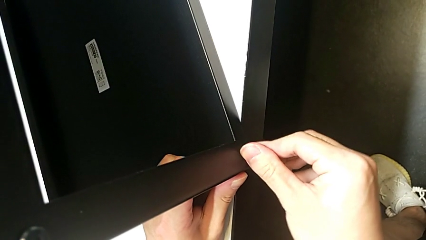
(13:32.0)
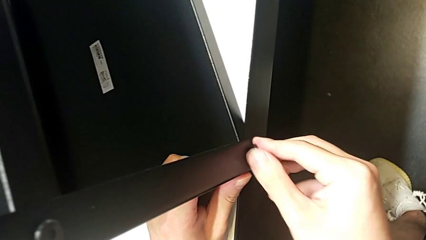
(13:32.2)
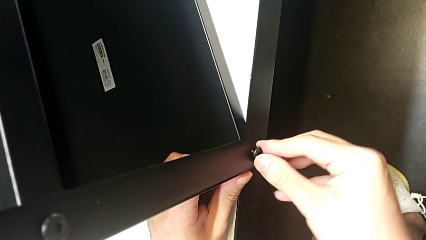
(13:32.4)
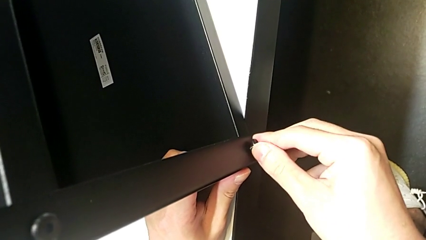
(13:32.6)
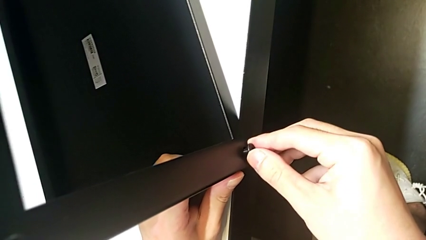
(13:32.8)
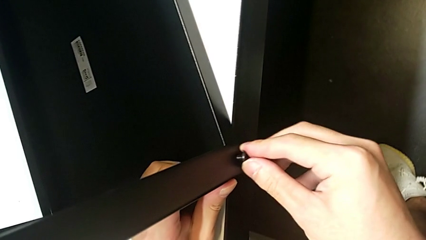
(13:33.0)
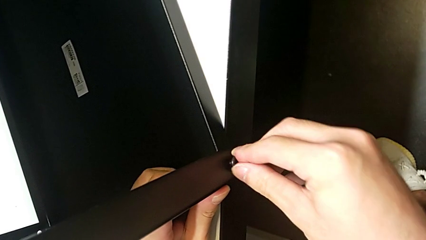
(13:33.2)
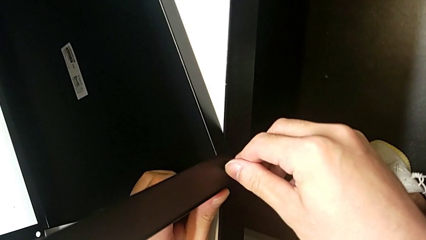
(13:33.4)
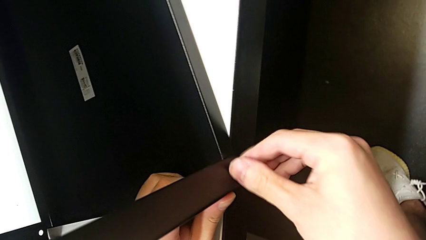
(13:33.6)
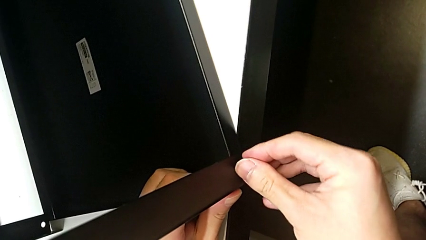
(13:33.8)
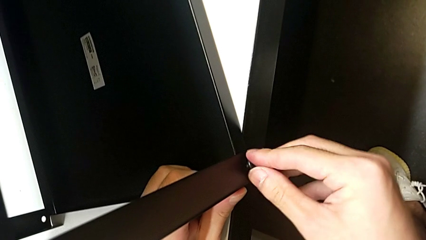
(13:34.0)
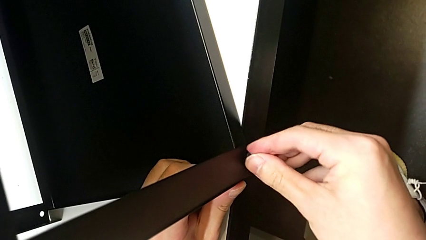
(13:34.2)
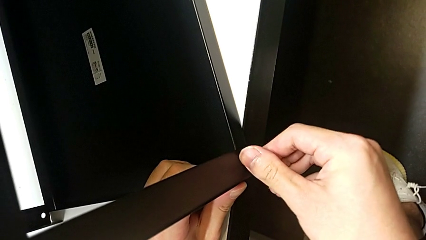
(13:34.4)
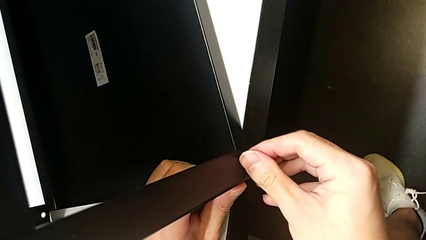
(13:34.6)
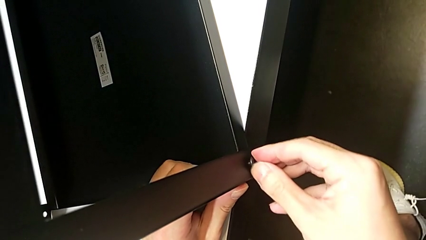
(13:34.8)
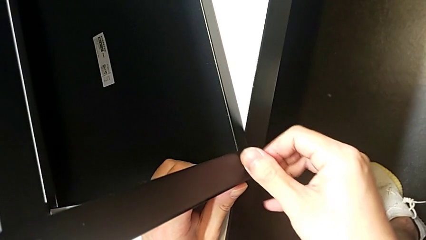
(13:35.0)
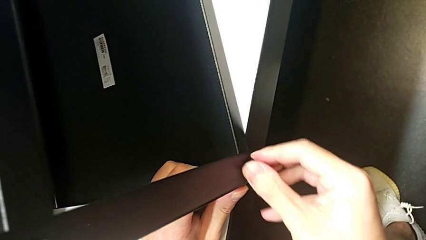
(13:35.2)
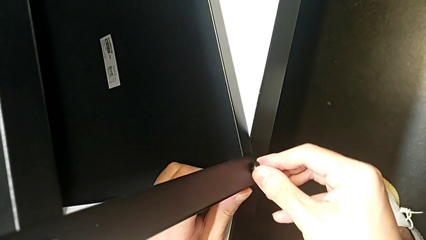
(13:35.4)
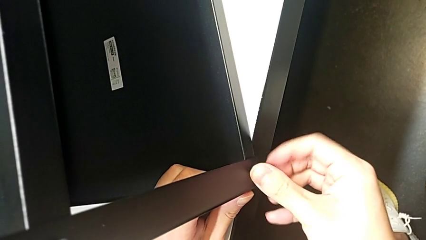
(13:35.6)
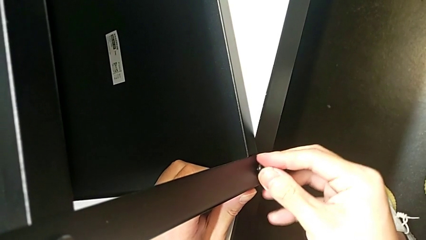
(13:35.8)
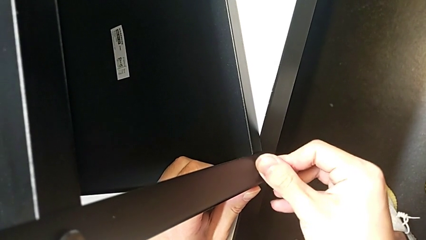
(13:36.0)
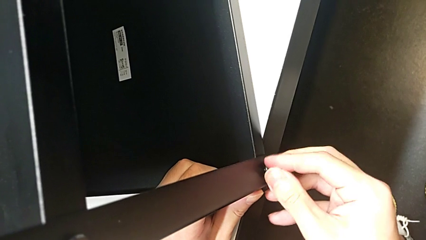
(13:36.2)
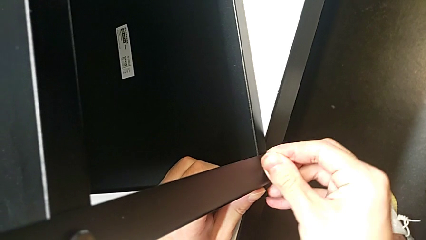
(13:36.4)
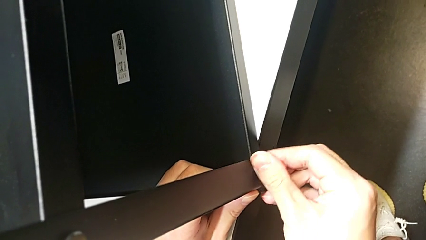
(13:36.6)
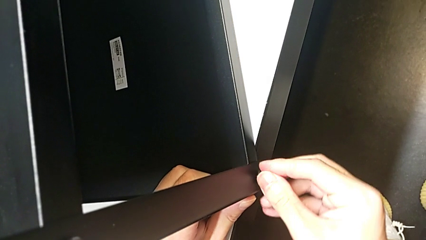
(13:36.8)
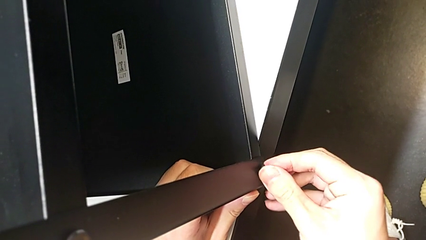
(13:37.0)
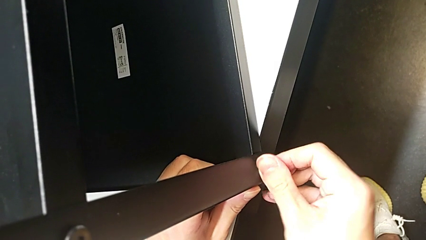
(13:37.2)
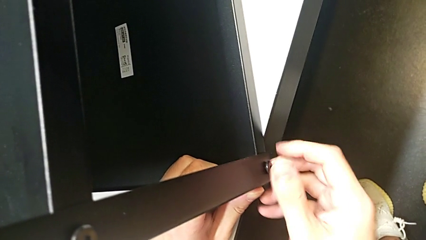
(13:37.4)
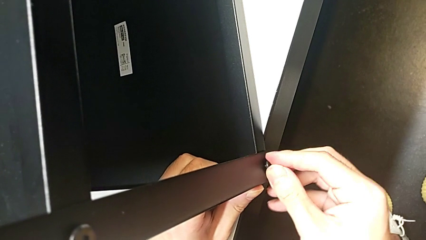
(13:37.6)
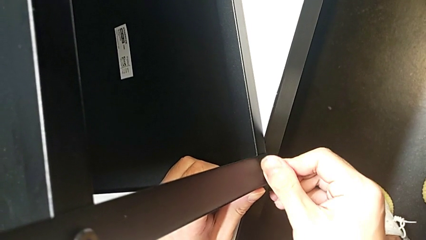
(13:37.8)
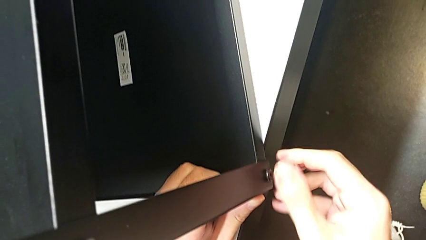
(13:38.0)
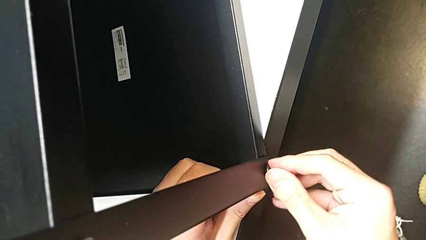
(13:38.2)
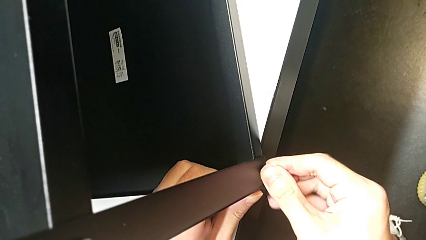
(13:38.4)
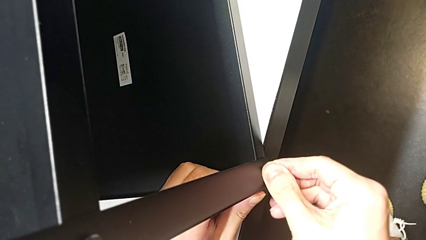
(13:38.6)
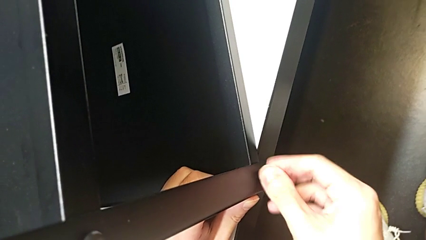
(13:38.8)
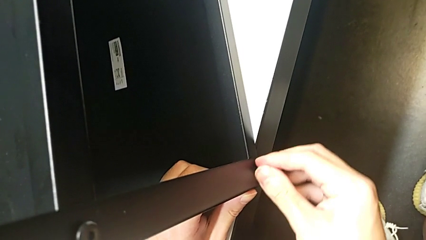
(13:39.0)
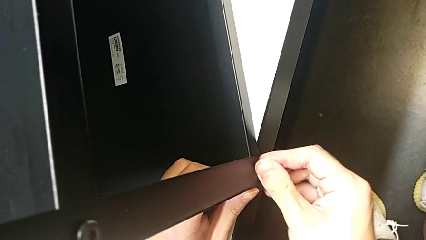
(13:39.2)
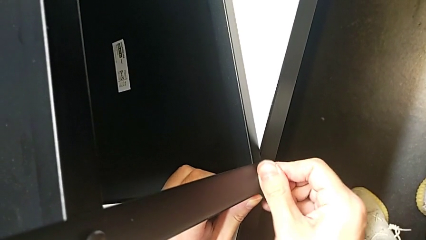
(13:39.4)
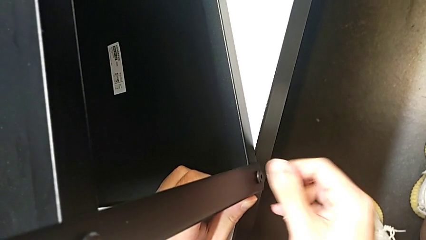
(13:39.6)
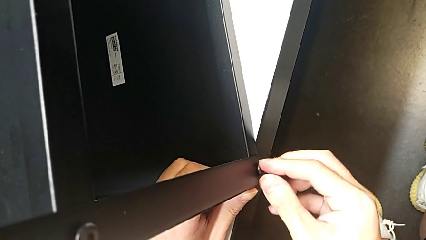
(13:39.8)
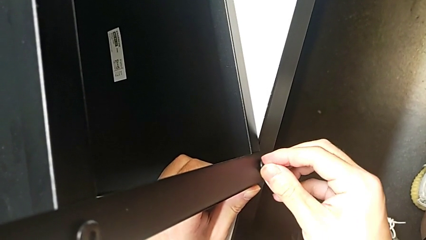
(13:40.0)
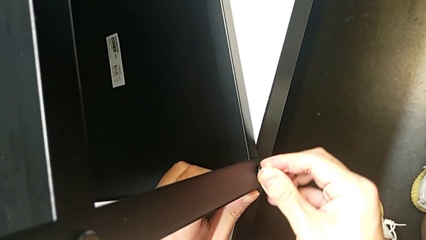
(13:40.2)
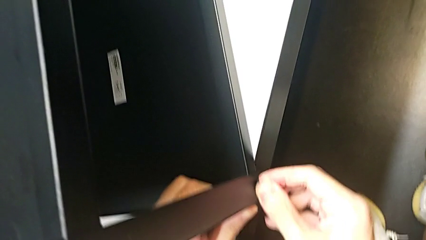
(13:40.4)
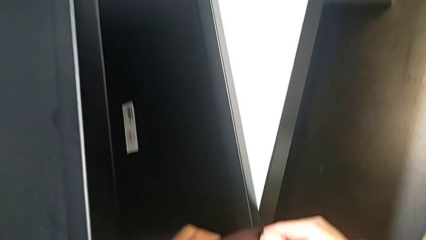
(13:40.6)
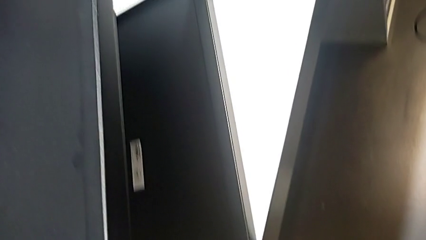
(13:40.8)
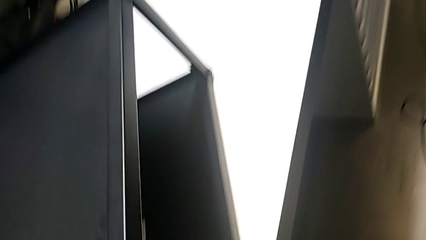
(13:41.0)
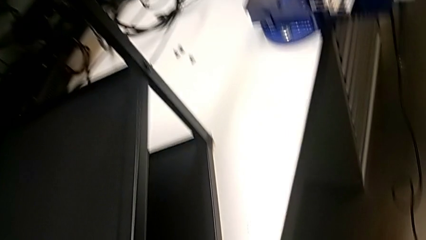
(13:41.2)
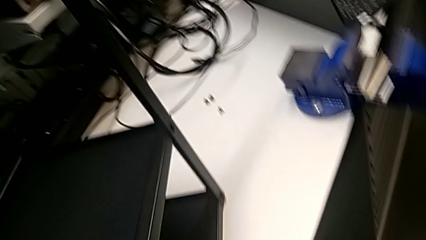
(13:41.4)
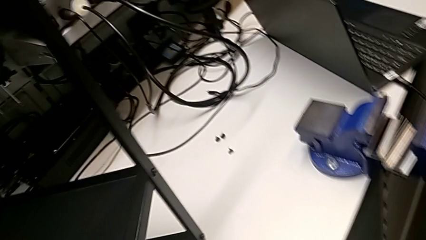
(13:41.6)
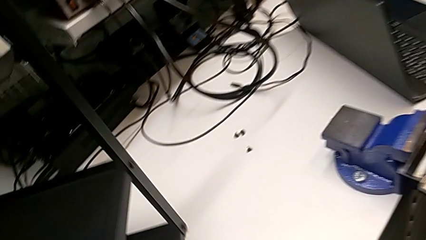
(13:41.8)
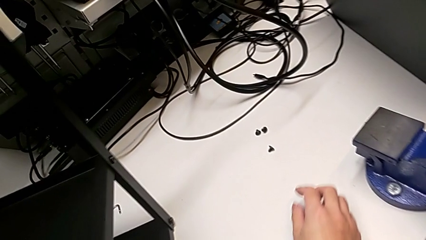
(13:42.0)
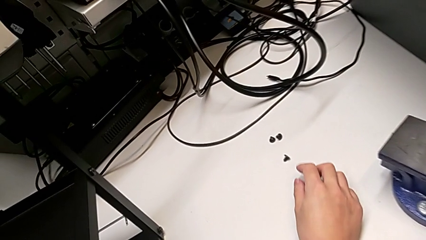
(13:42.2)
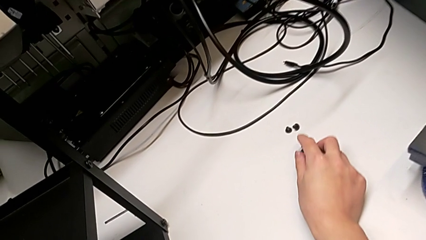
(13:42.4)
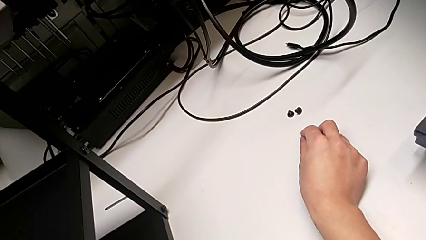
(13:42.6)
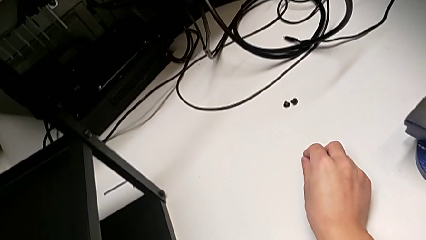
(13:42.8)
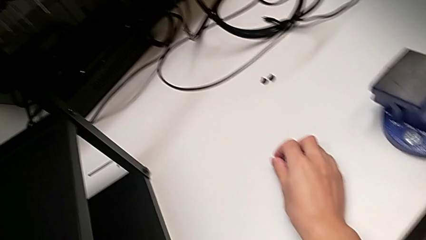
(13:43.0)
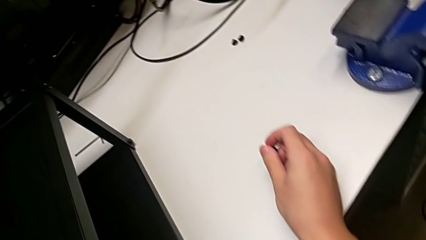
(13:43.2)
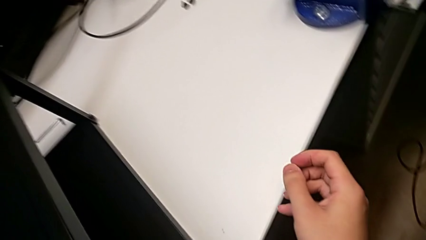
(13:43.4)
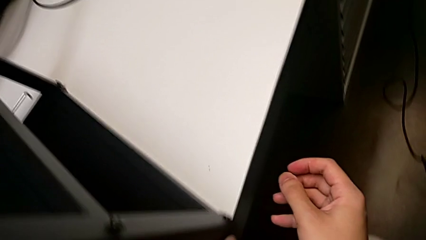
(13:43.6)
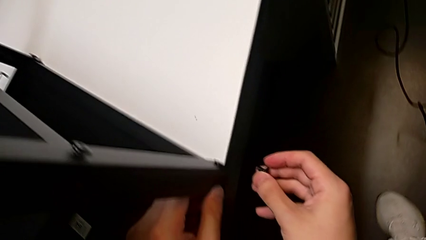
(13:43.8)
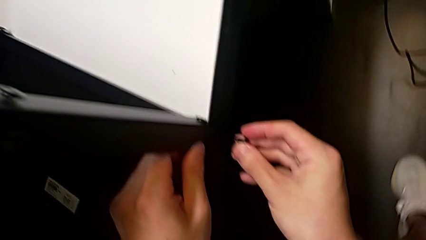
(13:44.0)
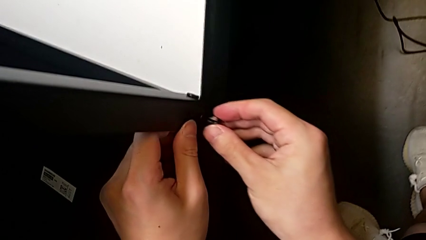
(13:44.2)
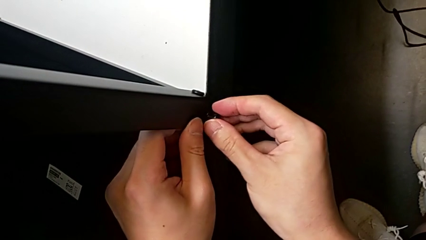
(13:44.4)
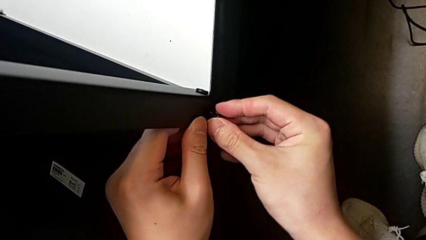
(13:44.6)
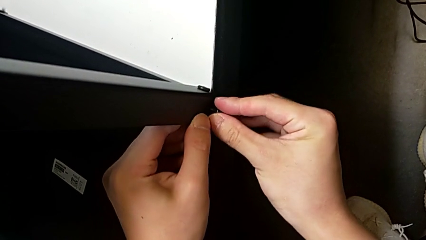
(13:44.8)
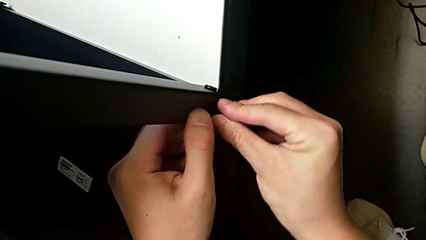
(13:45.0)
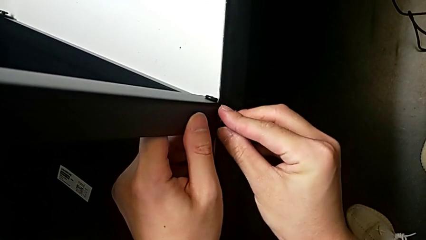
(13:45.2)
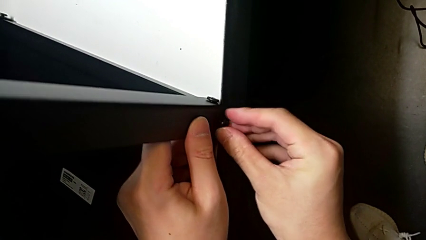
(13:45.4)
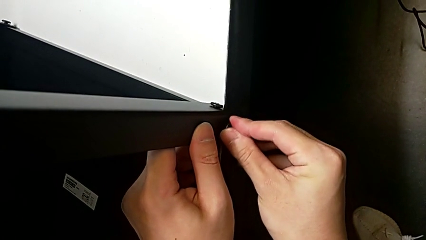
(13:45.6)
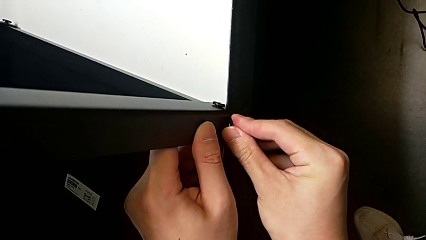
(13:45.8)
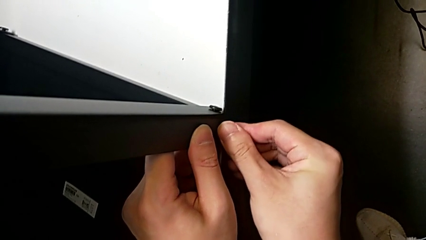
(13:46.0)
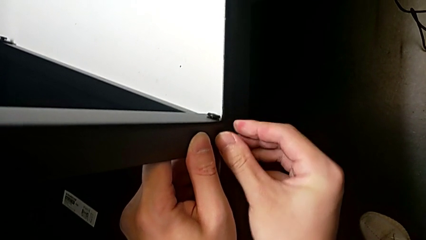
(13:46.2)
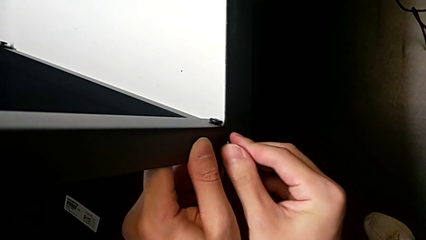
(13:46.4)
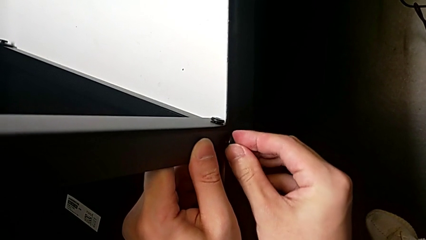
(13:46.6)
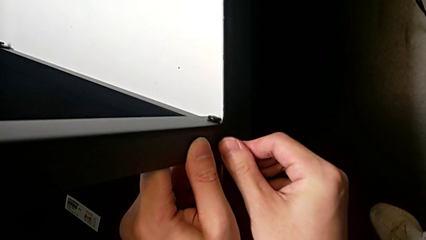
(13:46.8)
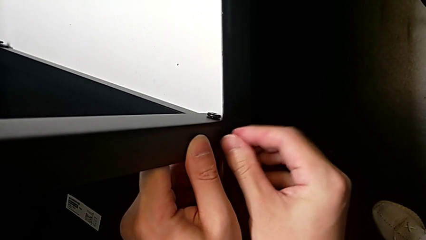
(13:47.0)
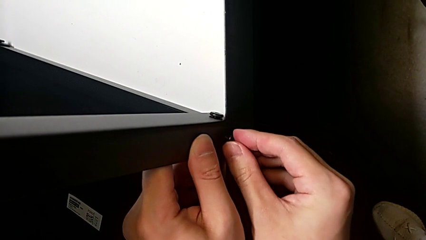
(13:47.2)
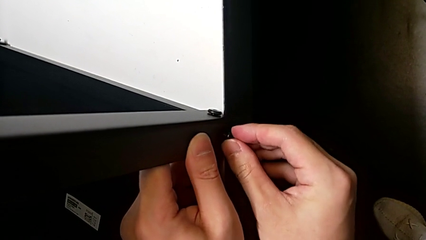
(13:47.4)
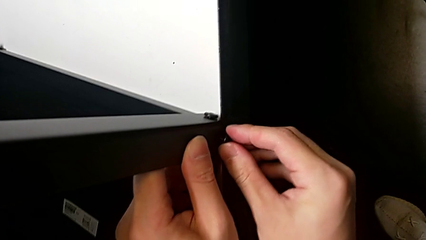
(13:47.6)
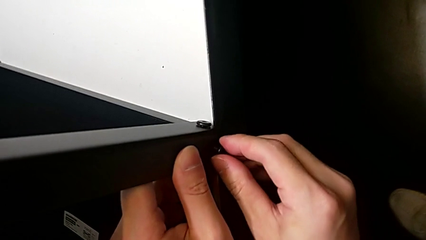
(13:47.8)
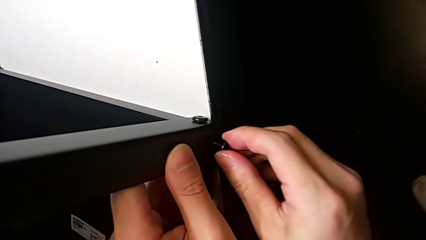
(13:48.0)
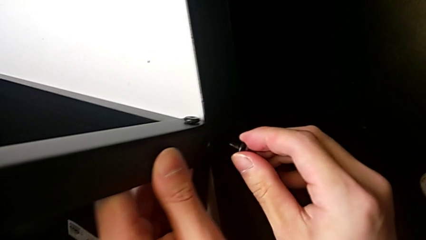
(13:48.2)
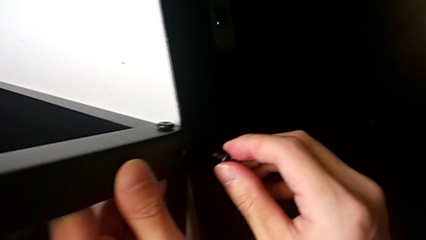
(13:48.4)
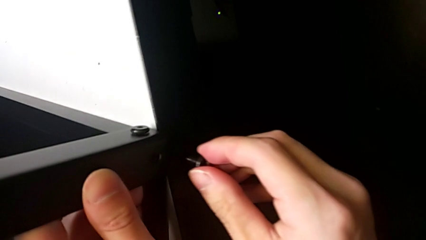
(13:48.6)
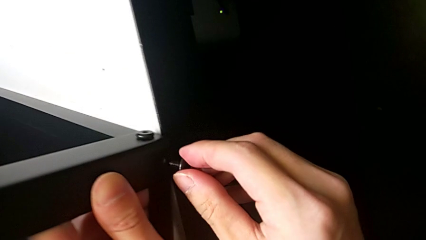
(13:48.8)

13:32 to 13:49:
The camera wearer is screwing the top shelf into place. They keep screwing the first hex socket head, grab the second hex socket head, insert it and begin to screw it.
